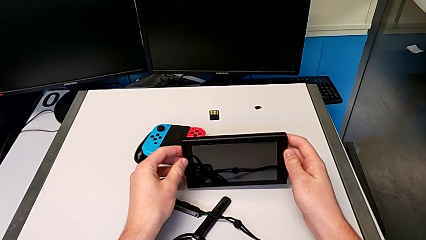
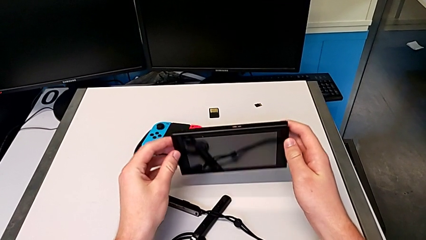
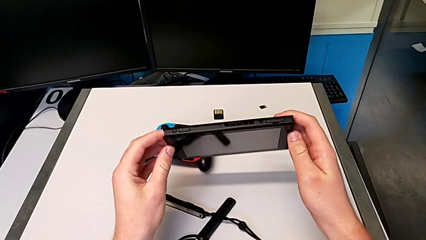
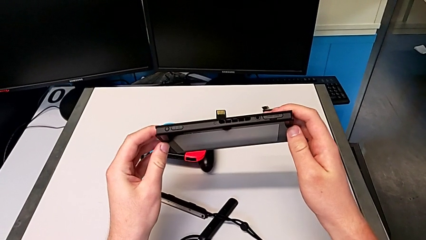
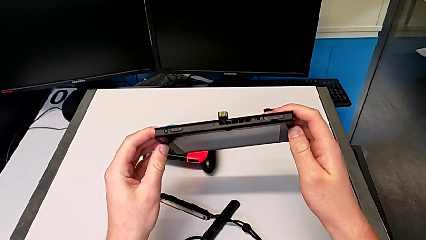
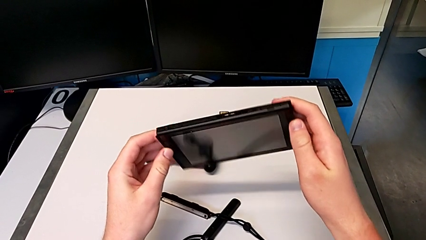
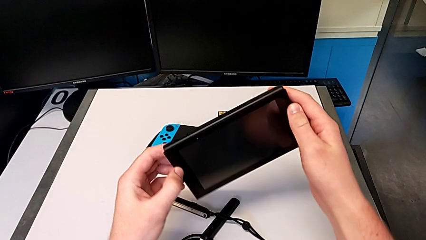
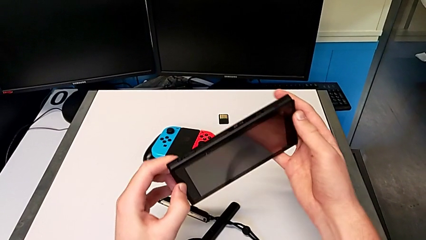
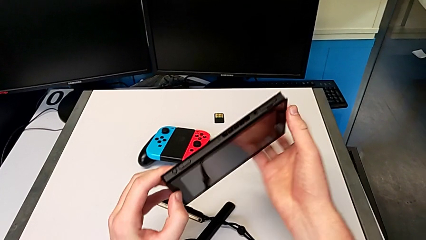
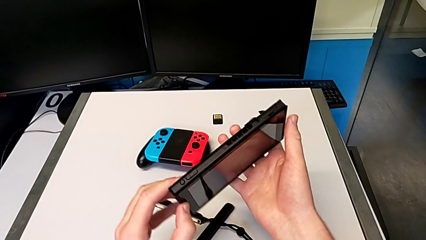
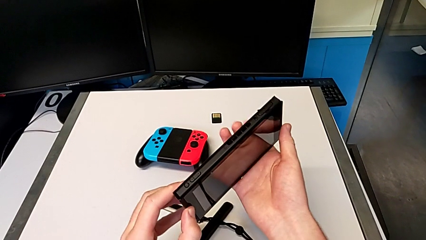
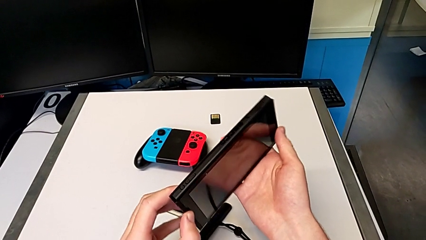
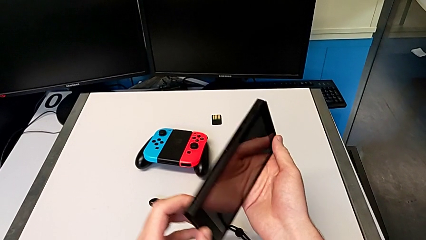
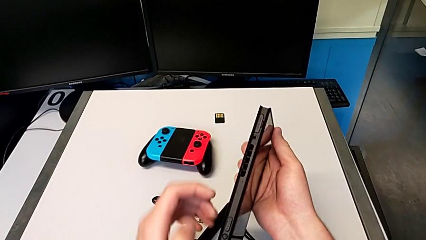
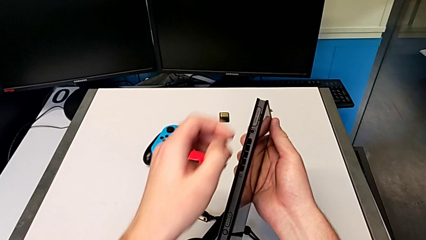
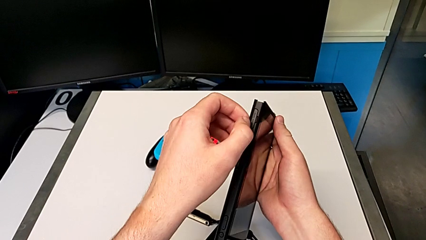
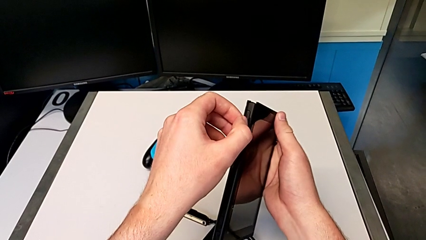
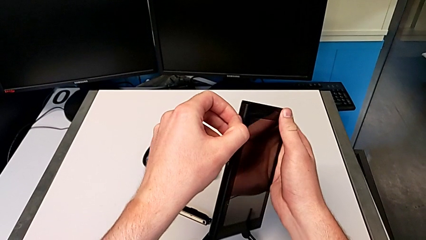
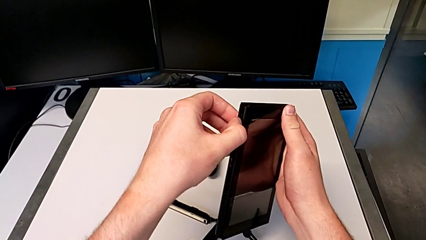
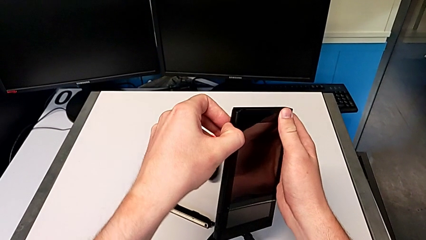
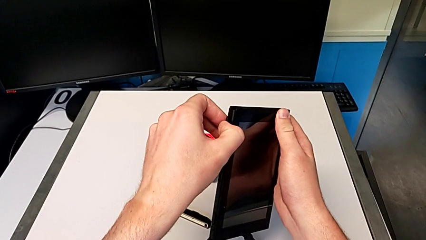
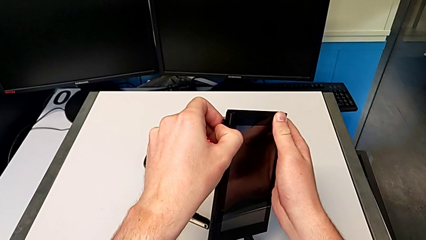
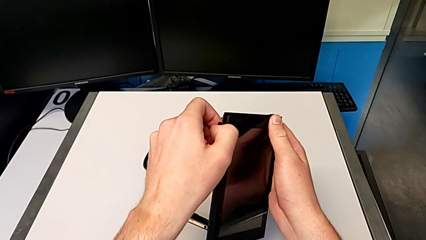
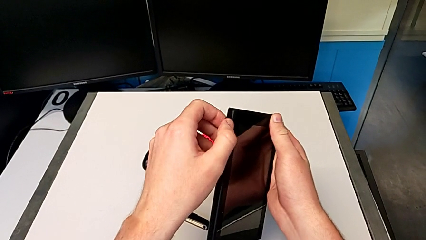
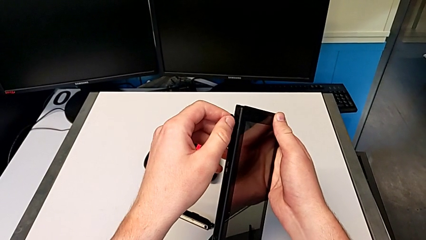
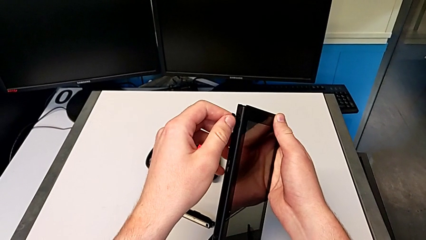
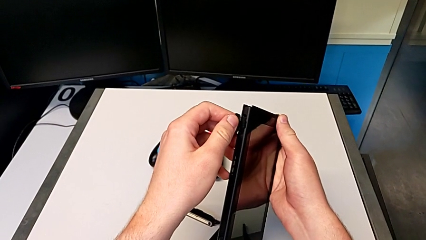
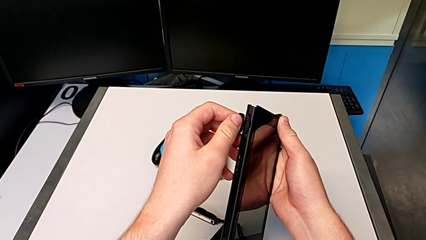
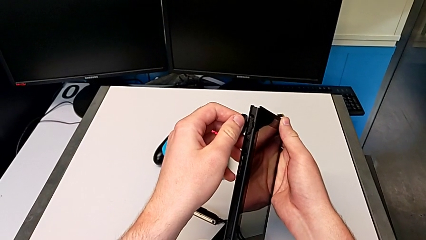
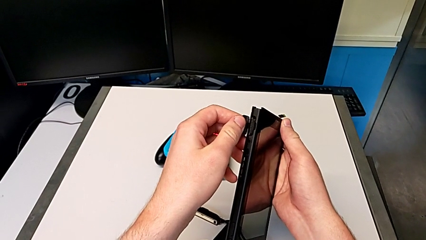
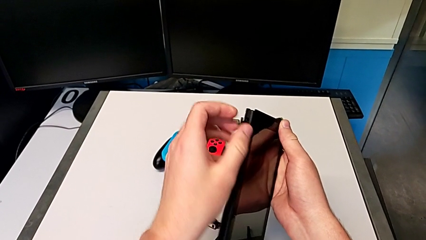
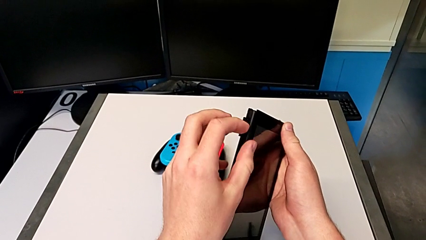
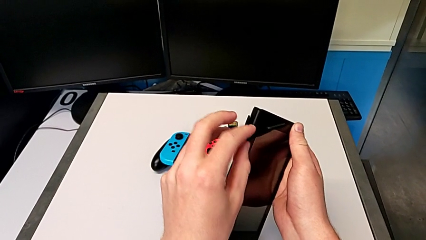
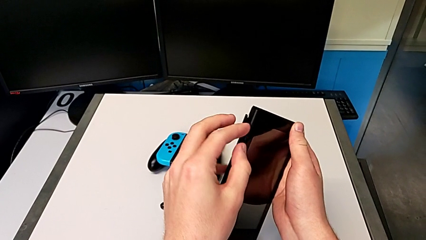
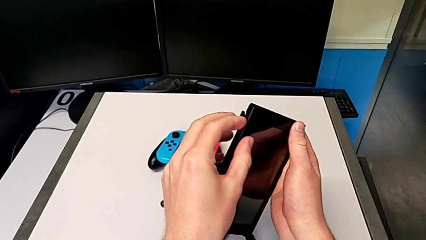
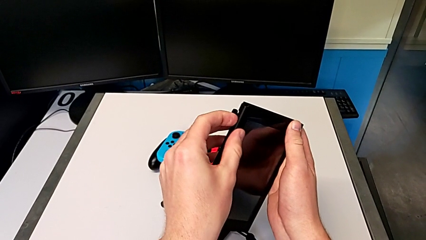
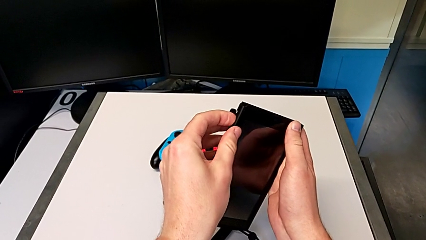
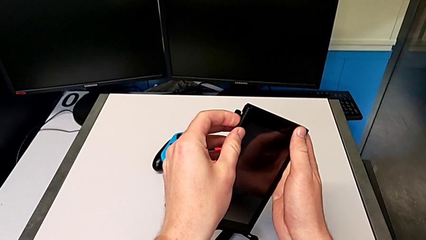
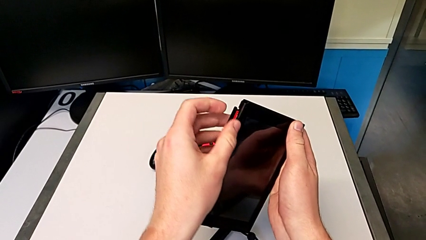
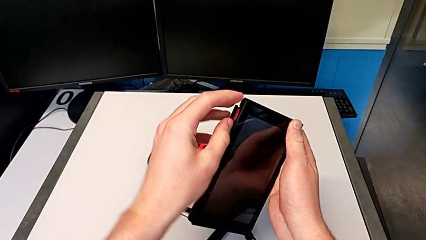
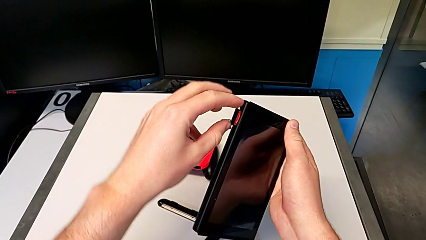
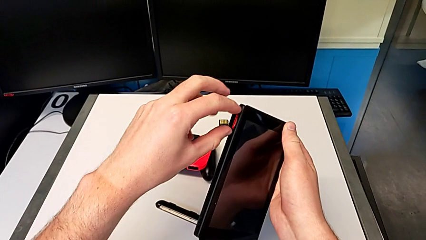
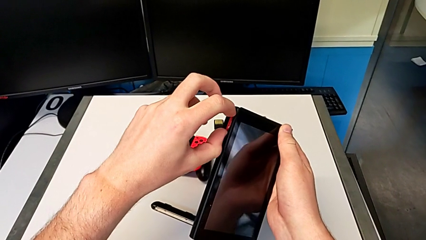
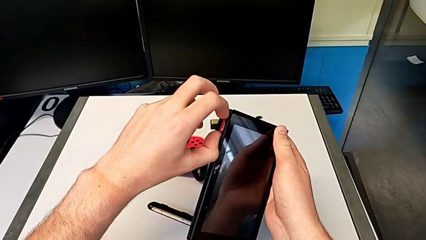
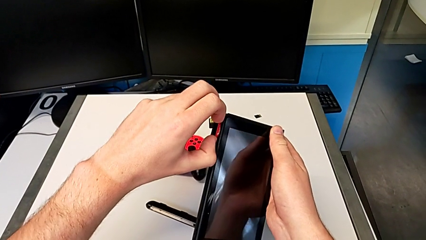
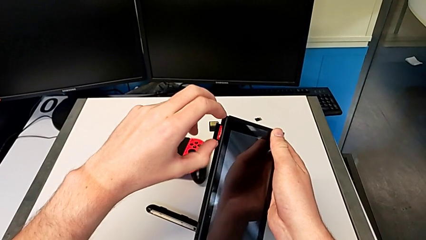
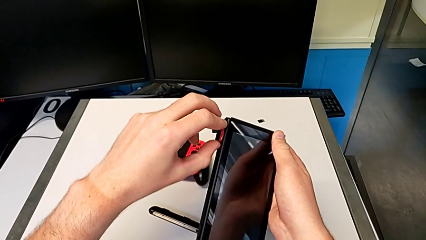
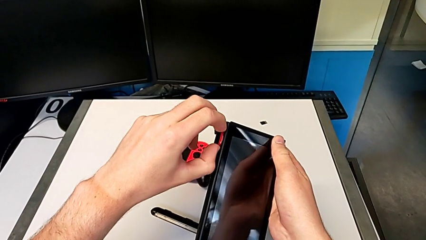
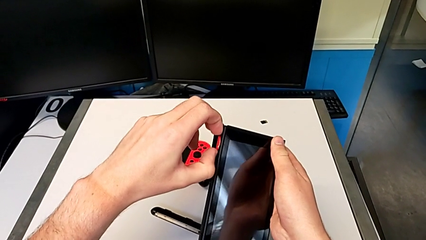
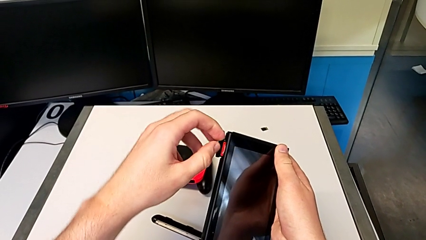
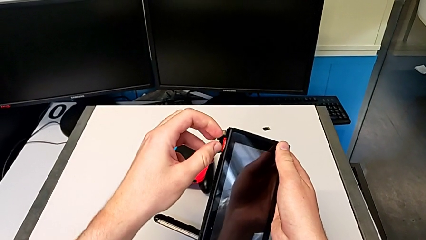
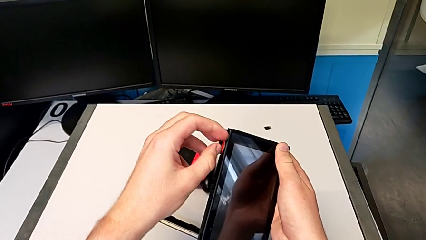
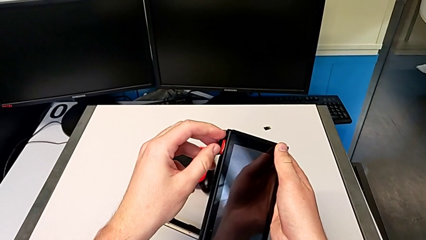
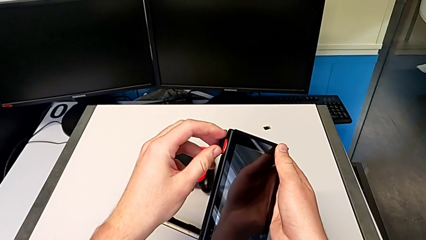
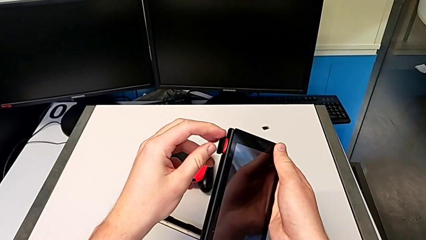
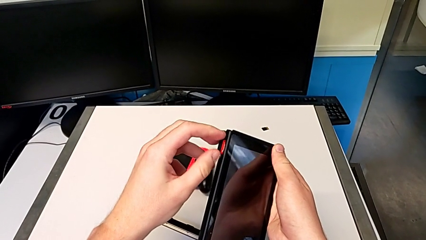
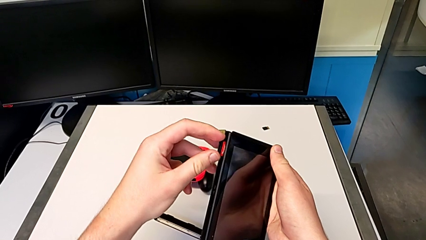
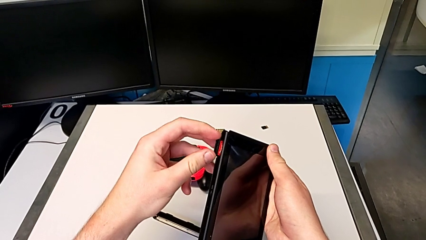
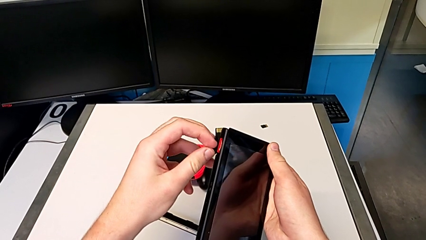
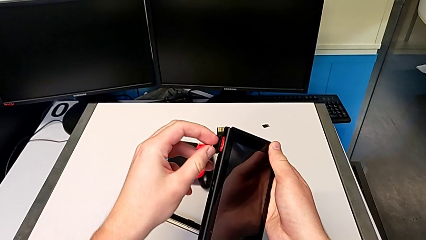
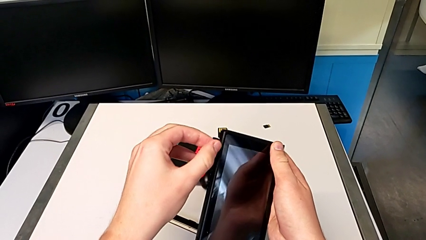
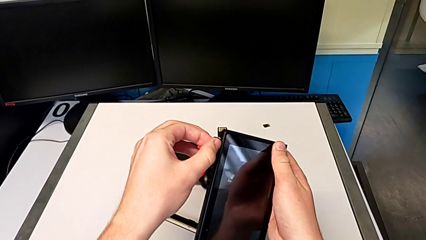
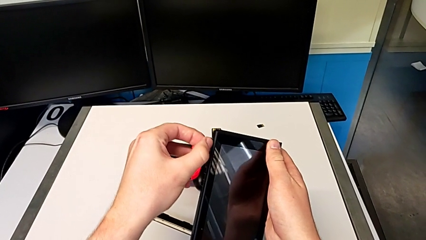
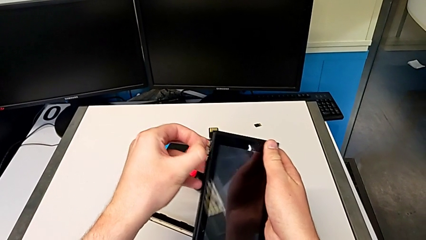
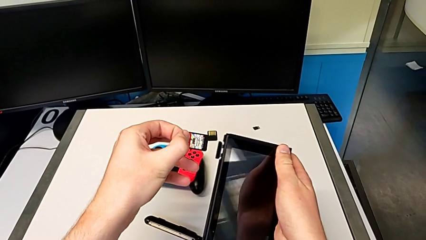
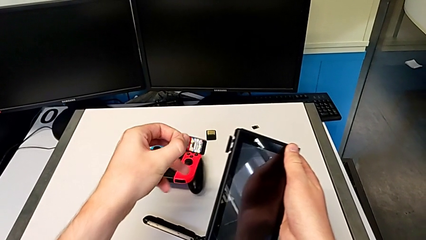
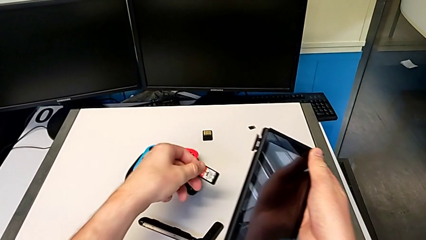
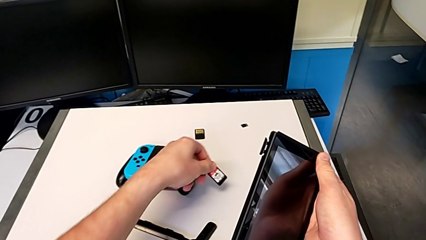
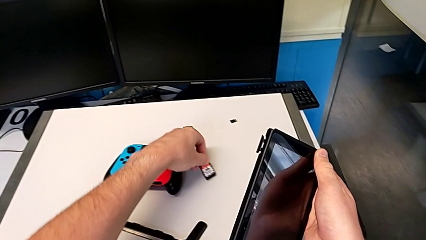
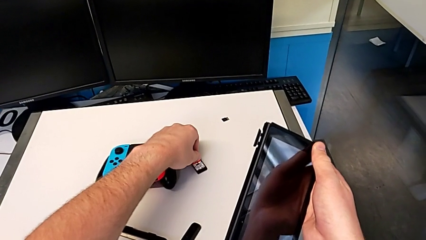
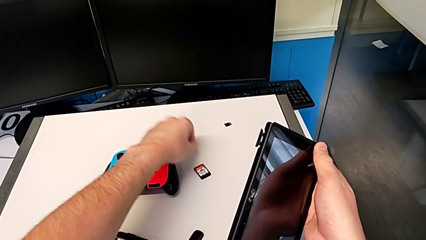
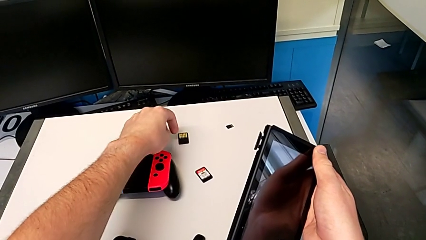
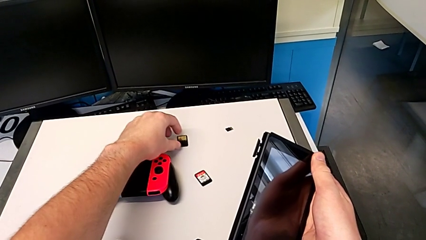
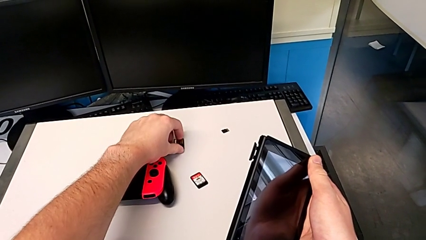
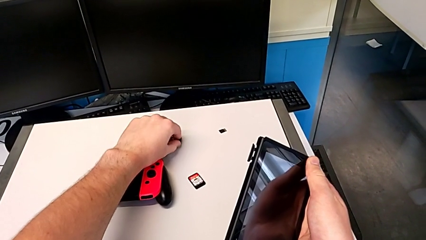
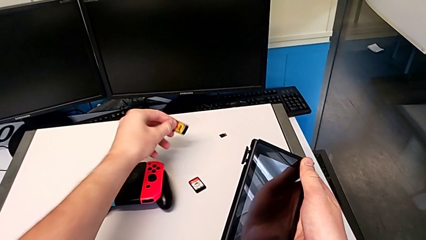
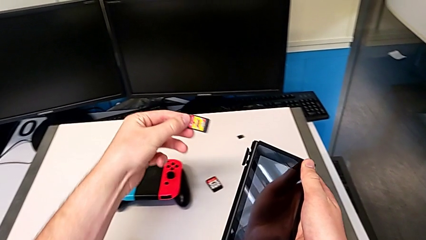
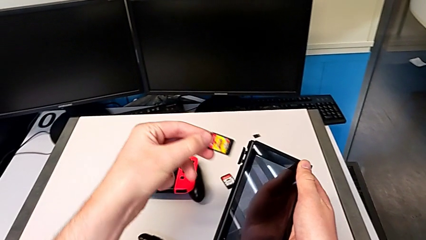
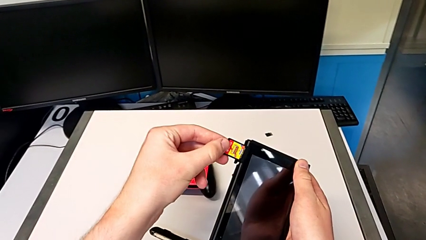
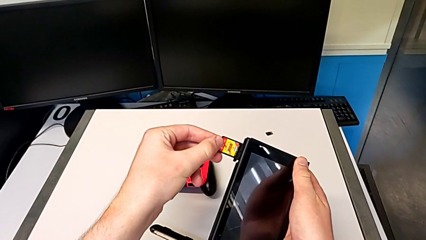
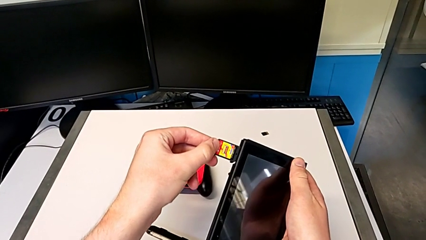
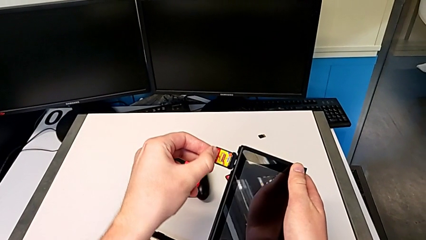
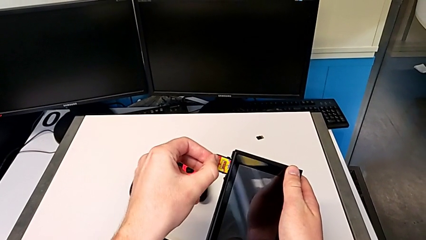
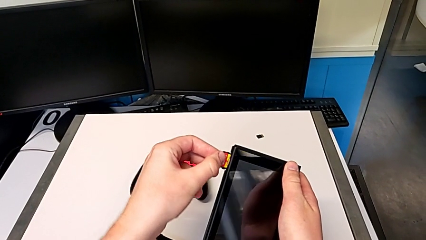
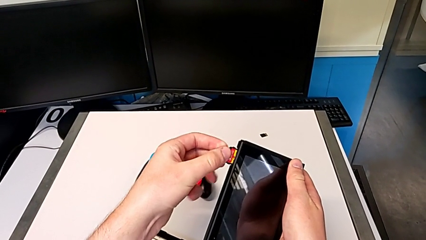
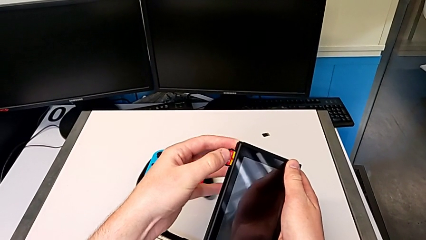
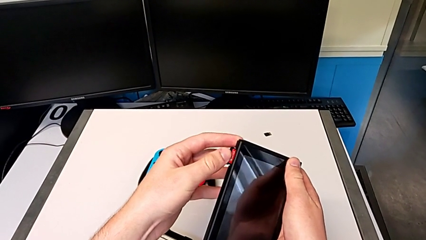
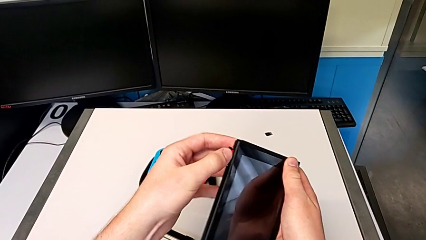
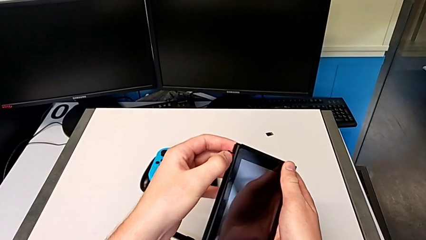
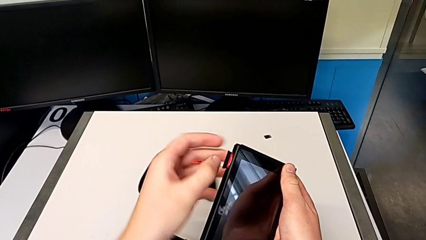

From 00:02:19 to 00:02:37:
The camera wearer is changing the game card. They grab the Nintendo Switch, open the game card, withdraw it, grab it and begin to insert it.
